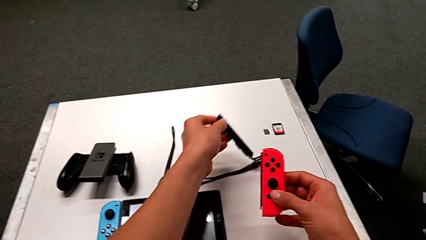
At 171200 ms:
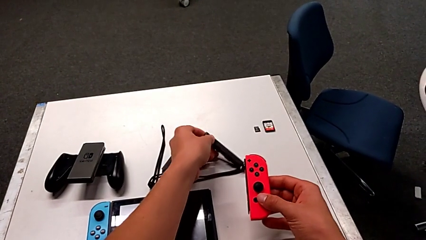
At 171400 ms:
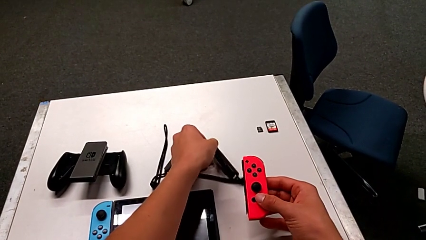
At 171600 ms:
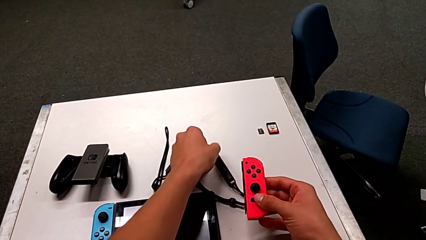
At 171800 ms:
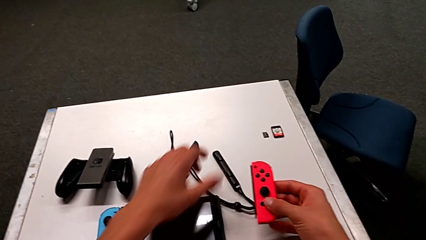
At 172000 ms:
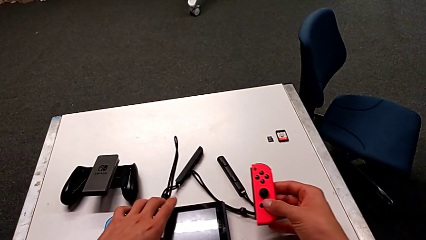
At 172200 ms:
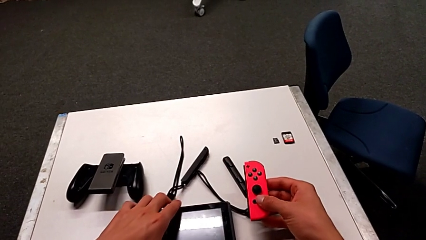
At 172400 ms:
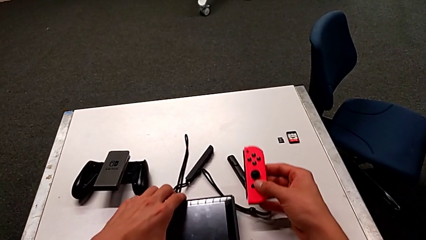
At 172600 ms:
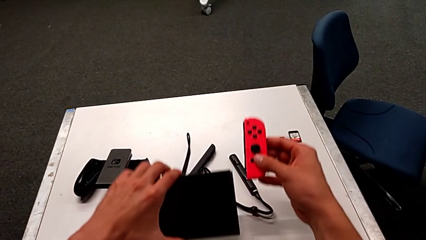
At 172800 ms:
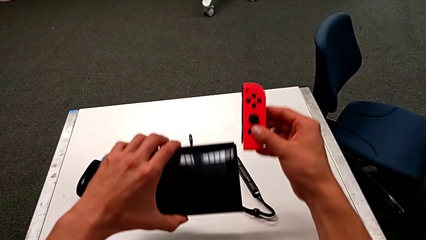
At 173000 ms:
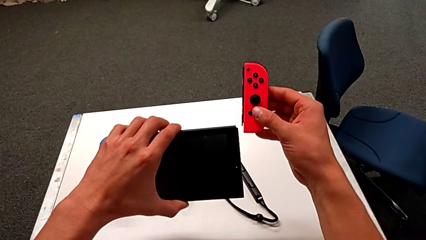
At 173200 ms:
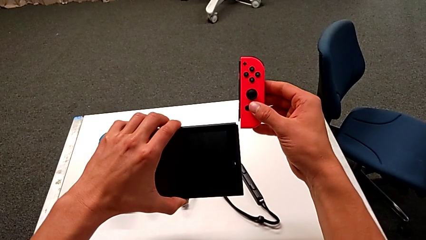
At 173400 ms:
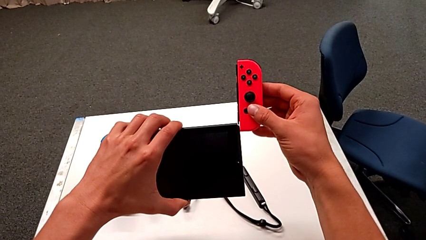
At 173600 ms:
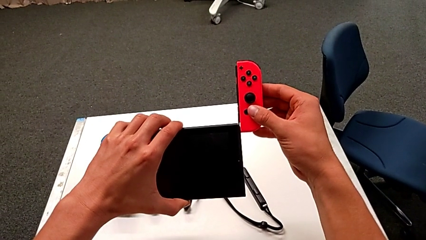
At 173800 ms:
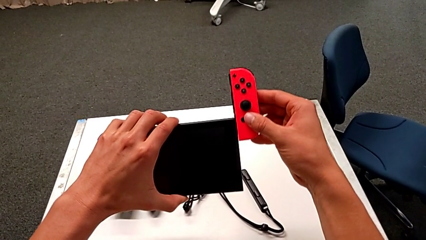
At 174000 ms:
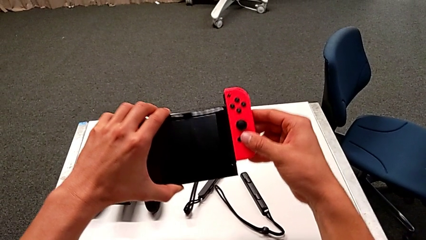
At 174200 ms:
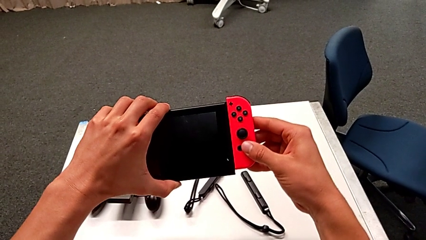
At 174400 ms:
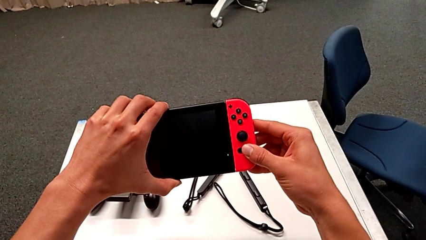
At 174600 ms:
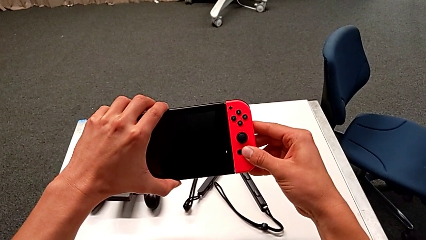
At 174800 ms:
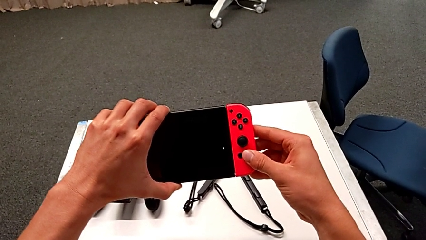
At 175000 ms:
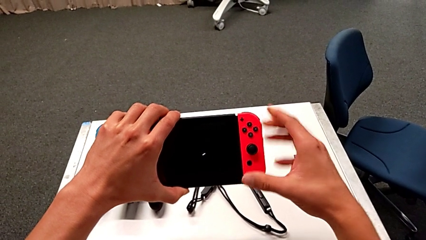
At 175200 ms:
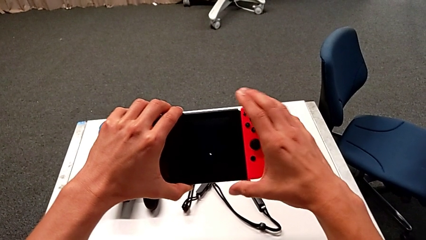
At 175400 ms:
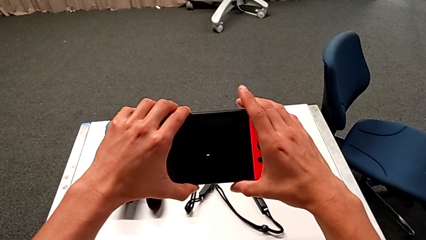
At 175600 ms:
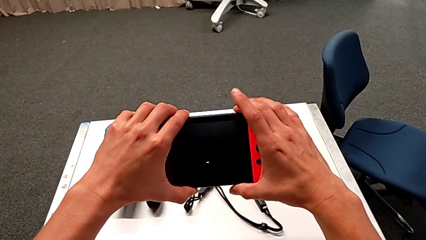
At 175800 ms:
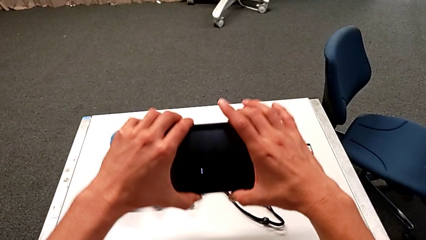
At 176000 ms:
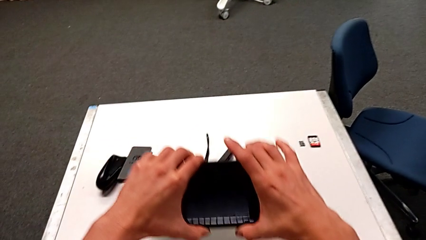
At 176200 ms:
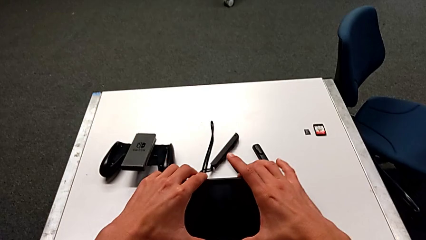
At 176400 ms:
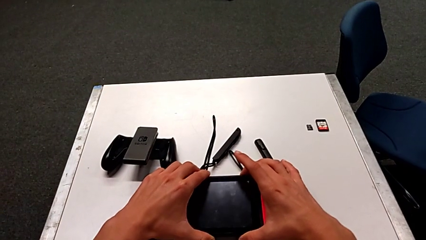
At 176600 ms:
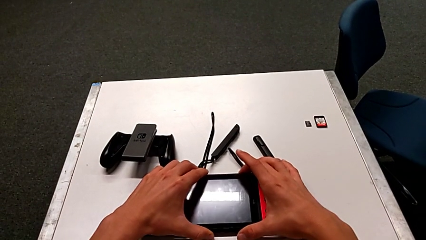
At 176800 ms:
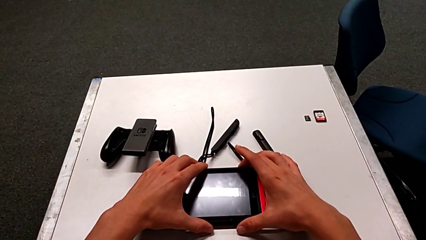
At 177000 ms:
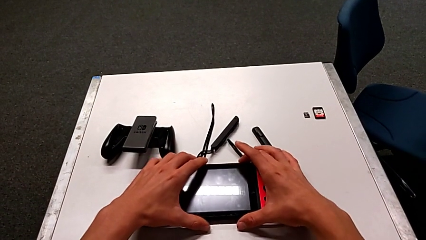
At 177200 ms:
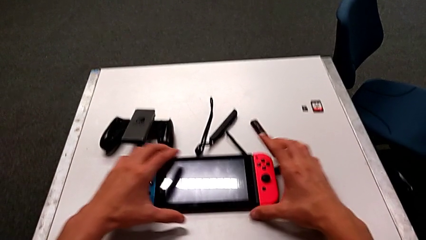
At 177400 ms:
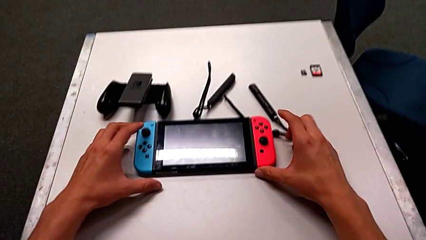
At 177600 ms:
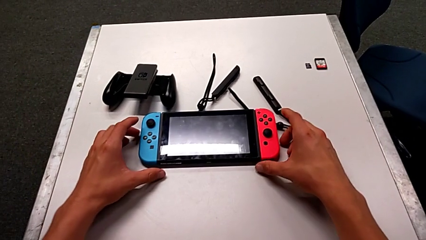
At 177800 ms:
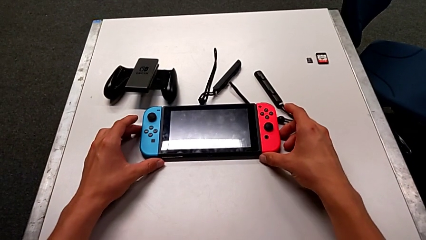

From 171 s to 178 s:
The camera wearer is inserting the Joy-Con controller into the Nintendo Switch. They place the Joy-Con strap, insert the red Joy-Con controller and place the Nintendo Switch.

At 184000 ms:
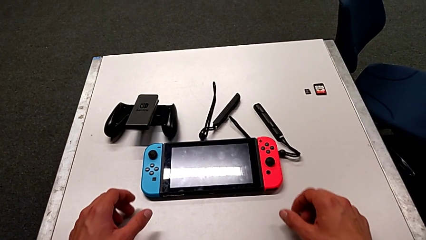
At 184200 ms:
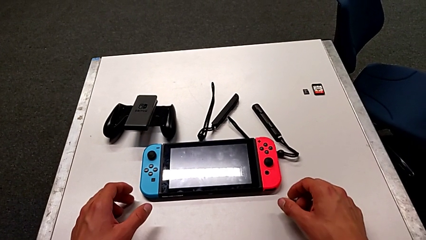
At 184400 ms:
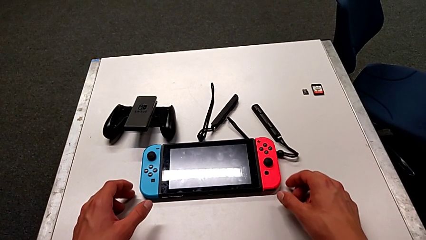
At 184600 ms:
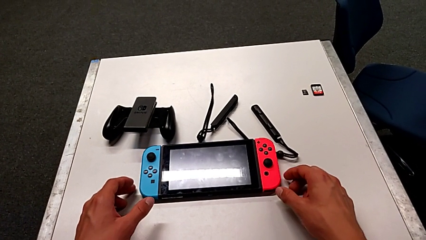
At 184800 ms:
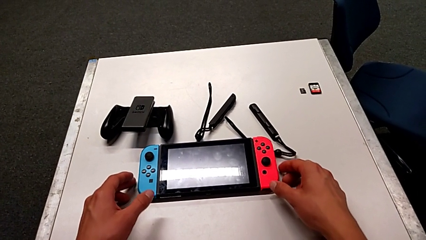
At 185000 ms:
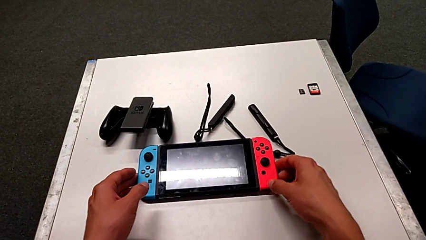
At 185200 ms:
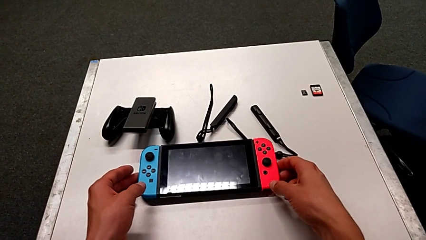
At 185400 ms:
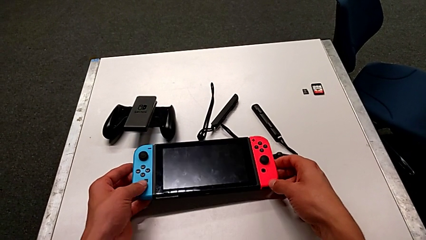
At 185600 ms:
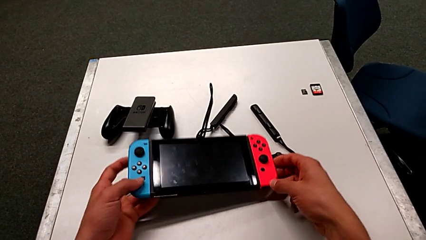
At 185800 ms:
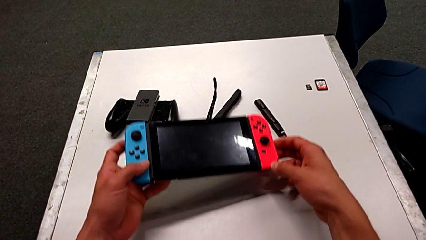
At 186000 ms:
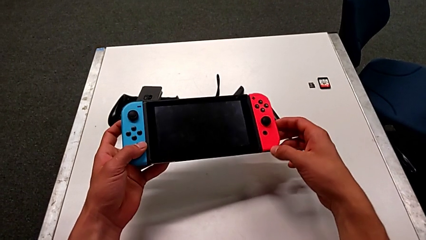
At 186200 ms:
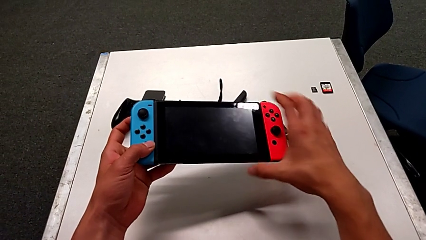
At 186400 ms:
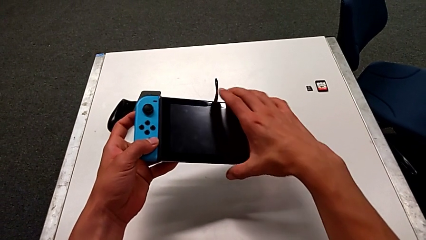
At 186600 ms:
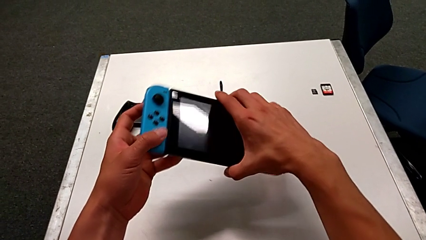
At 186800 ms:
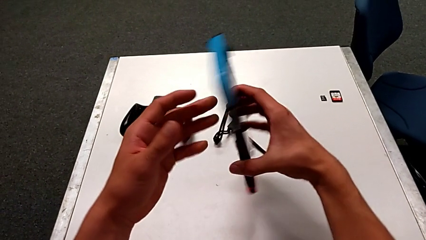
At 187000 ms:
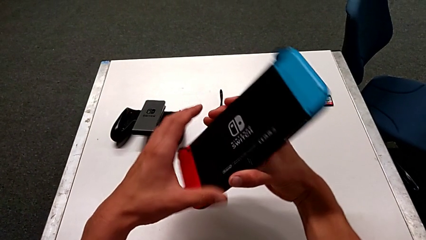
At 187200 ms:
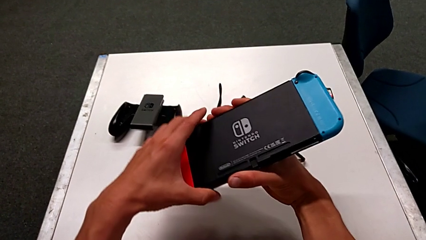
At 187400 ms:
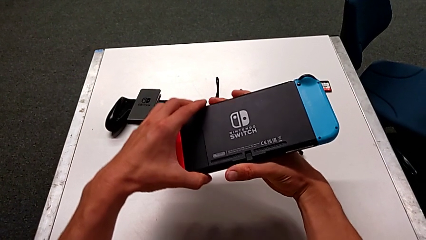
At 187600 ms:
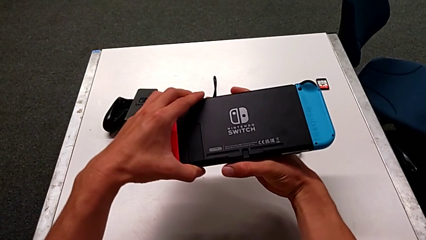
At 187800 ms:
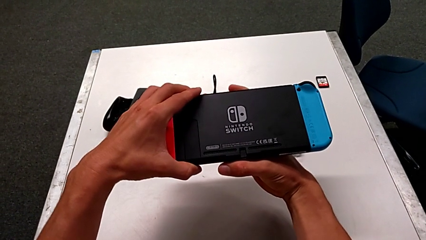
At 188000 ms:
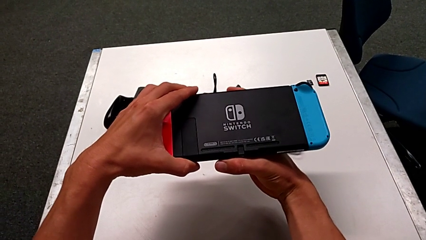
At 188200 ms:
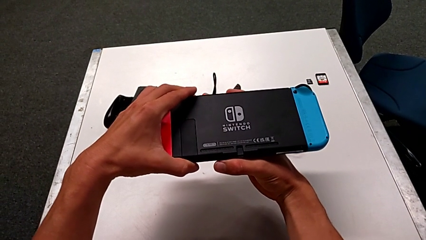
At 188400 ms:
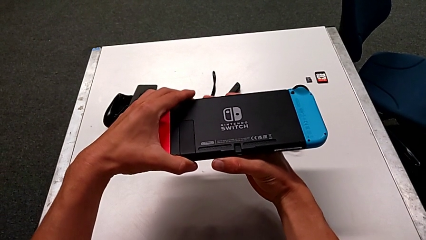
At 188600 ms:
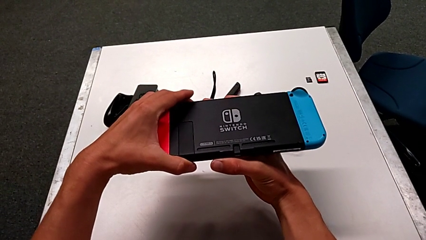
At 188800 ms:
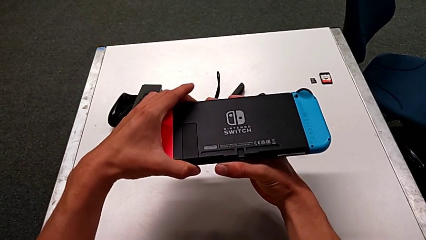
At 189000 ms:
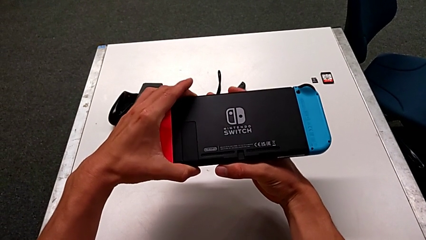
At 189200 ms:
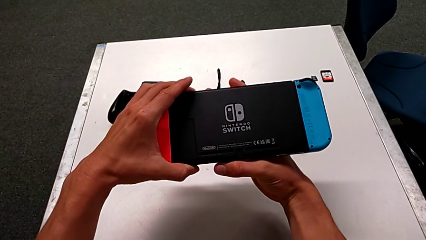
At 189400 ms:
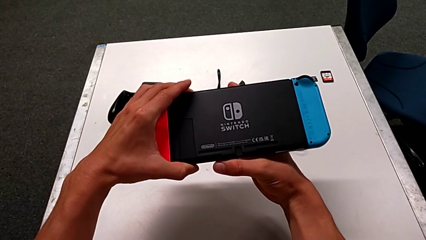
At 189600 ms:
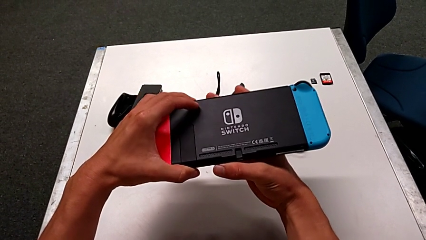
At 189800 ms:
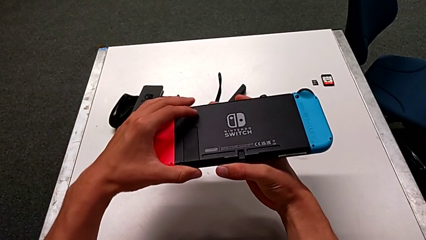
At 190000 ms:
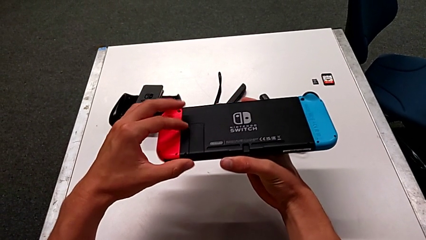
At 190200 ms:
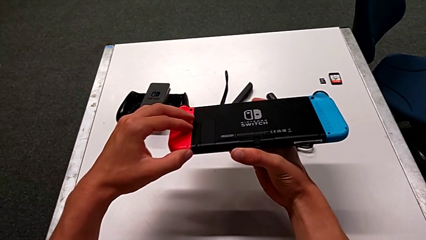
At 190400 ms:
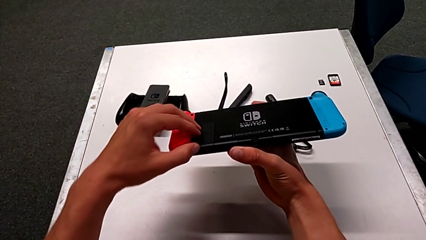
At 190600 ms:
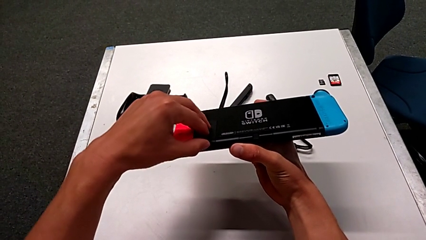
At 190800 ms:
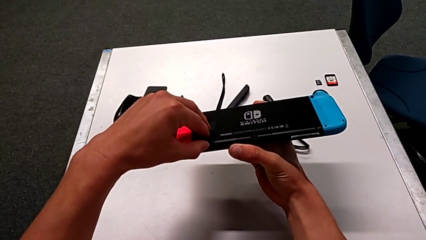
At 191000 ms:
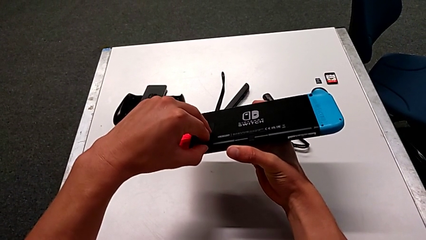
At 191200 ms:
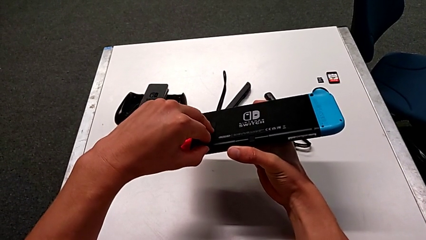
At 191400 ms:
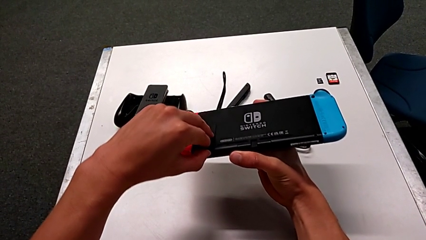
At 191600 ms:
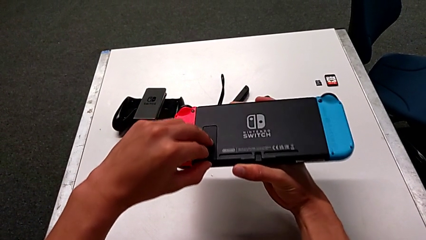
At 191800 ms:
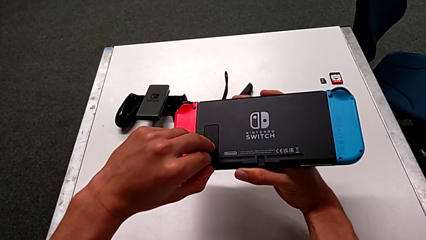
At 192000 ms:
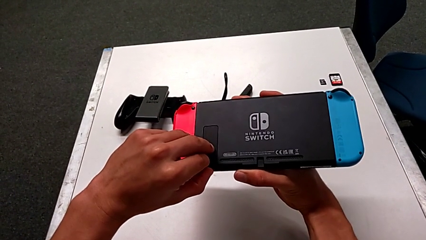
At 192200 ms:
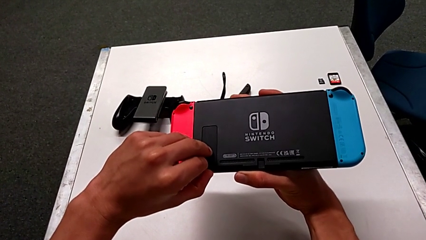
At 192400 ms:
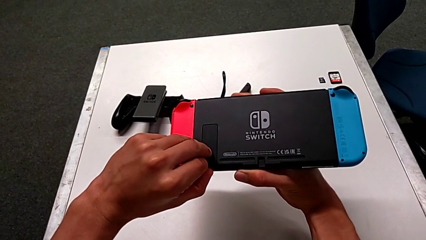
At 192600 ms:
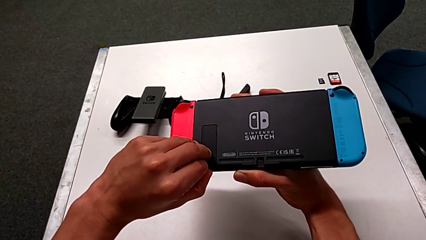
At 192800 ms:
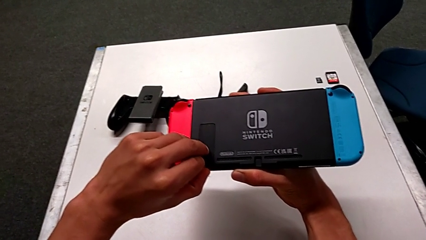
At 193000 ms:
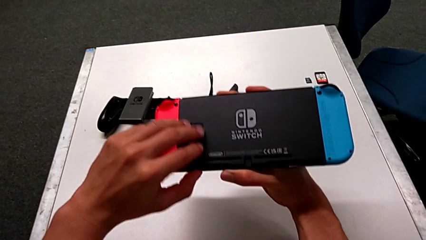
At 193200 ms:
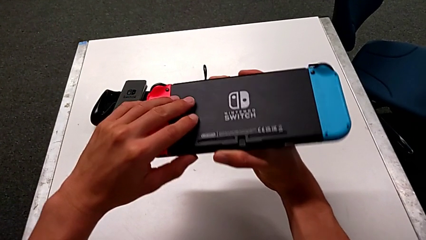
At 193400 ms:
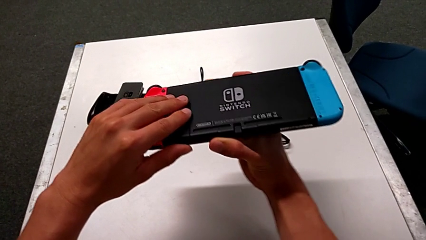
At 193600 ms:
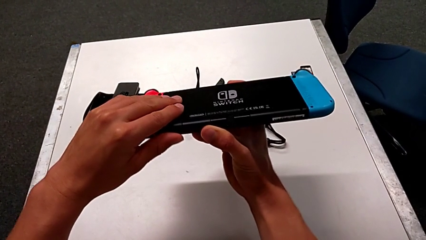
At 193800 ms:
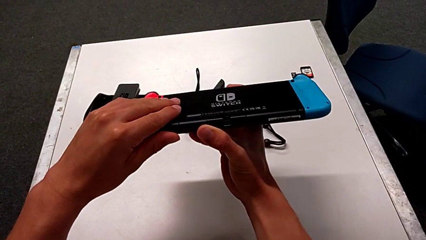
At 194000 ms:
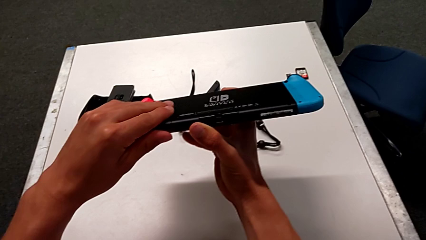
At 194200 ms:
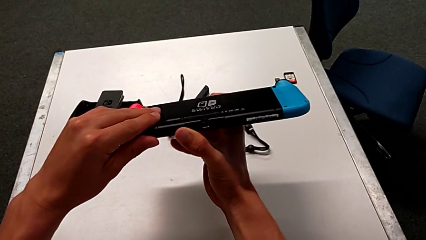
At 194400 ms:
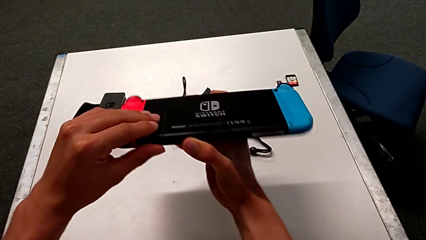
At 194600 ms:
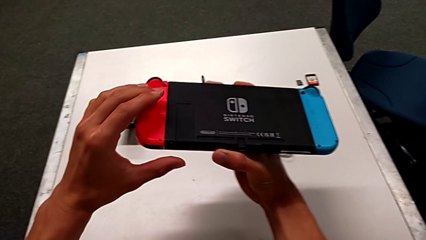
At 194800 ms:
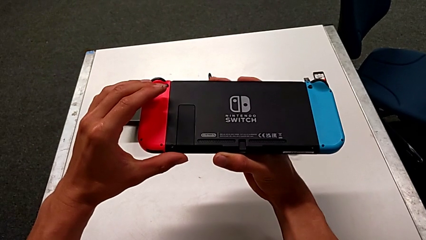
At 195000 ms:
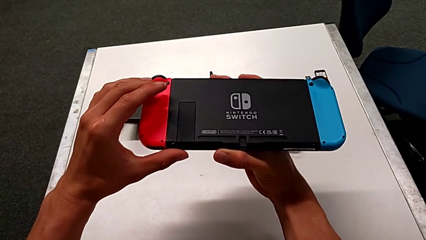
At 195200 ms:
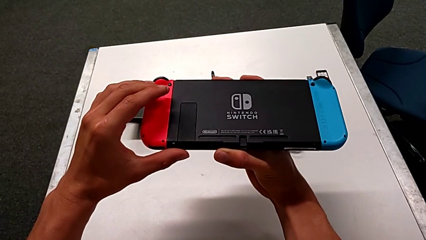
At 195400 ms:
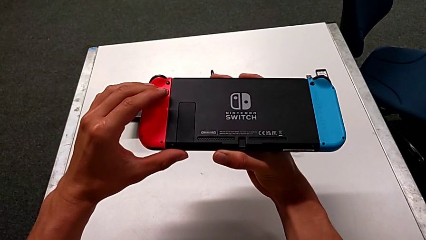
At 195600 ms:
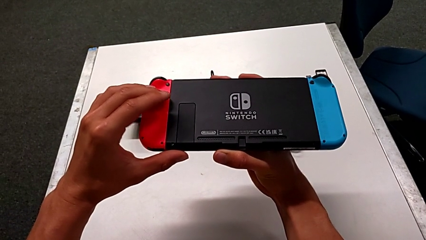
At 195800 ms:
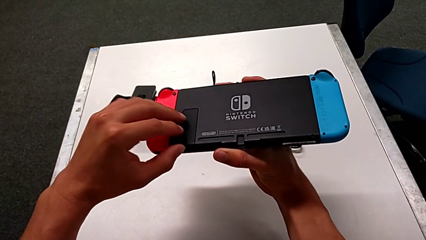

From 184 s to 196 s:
The camera wearer is pulling out the kickstand from the Nintendo Switch. They grab the Nintendo Switch, flip it and wrongly open the kickstand, which they could not open.
